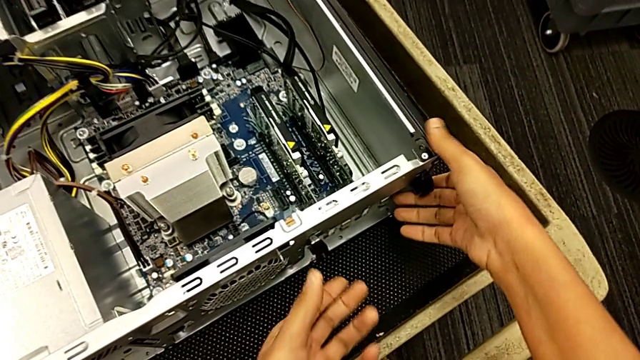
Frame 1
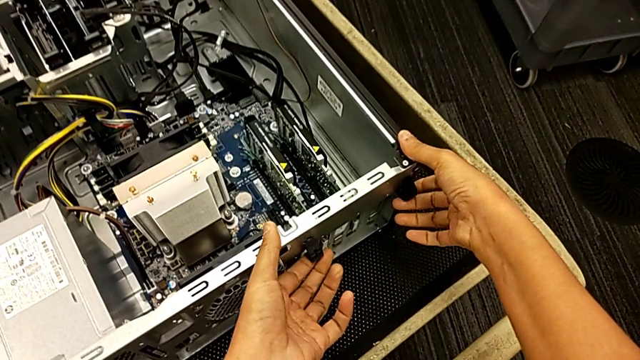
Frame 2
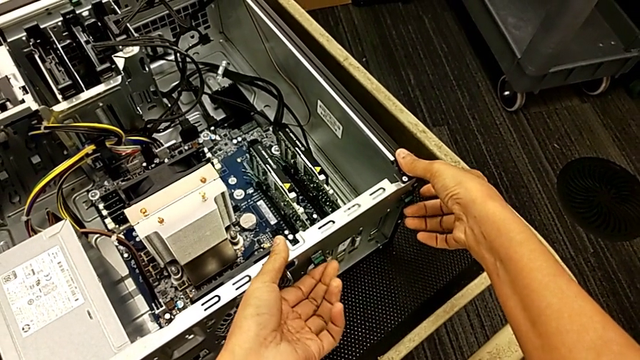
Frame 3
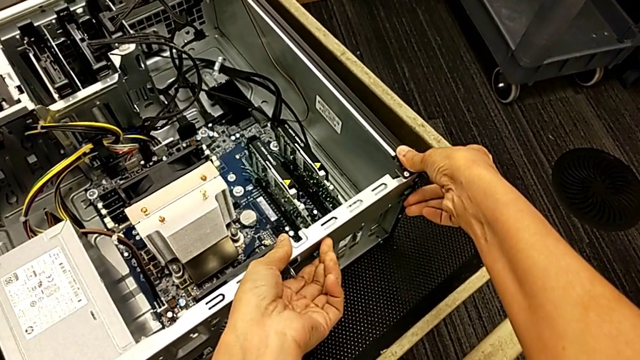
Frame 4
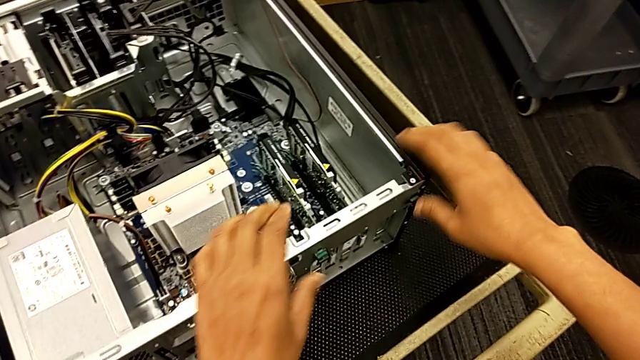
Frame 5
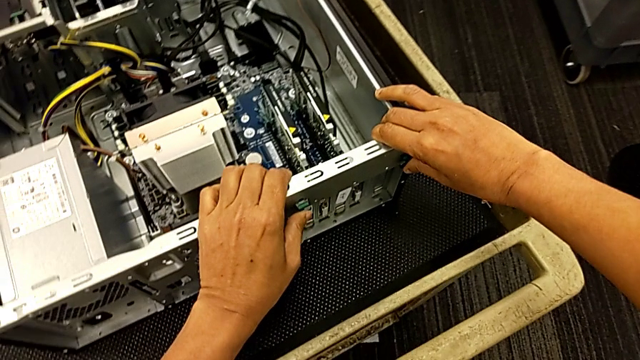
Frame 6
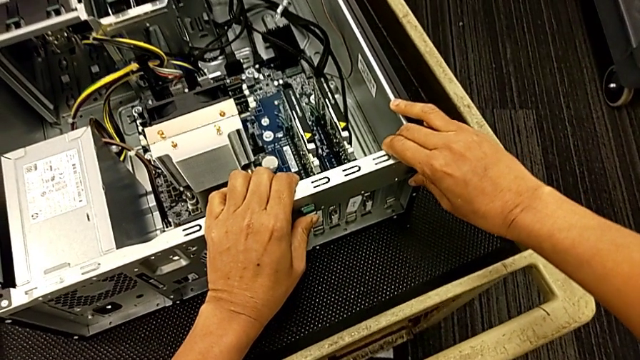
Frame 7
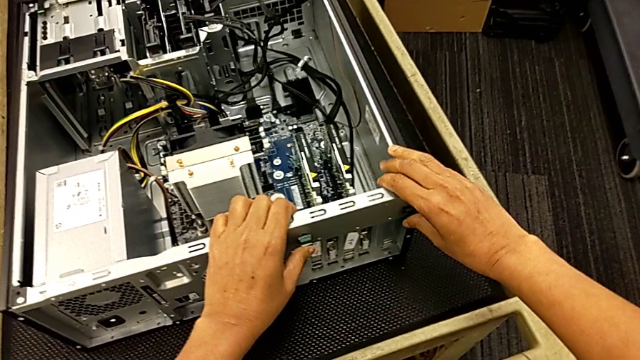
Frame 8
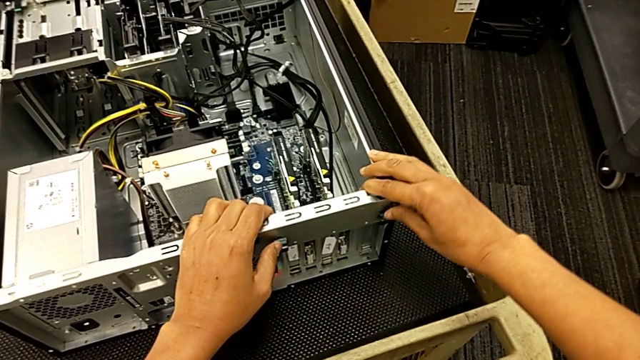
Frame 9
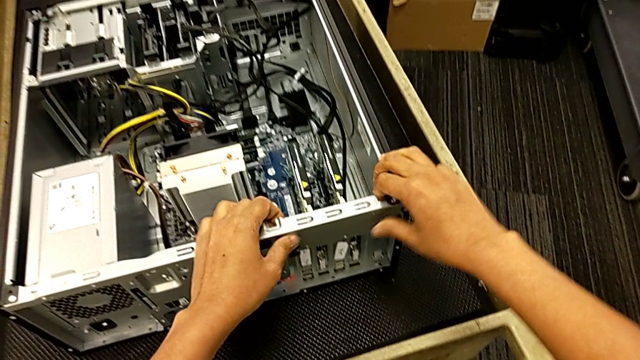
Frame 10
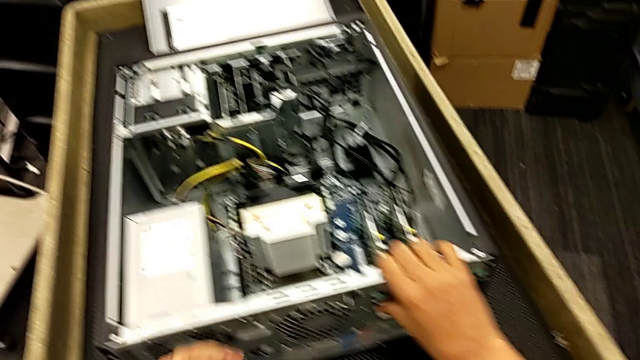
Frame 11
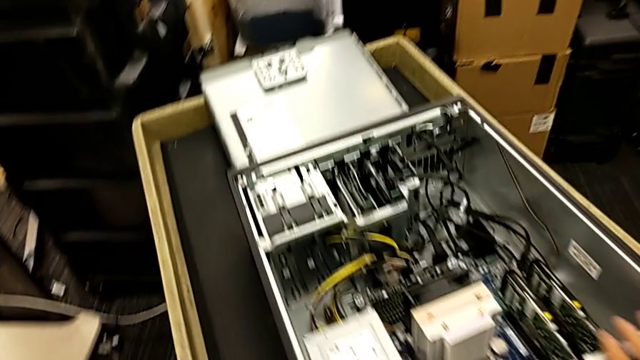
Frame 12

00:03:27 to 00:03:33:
The camera wearer locks their computer tabs. They lift the computer tab, press it and push it.

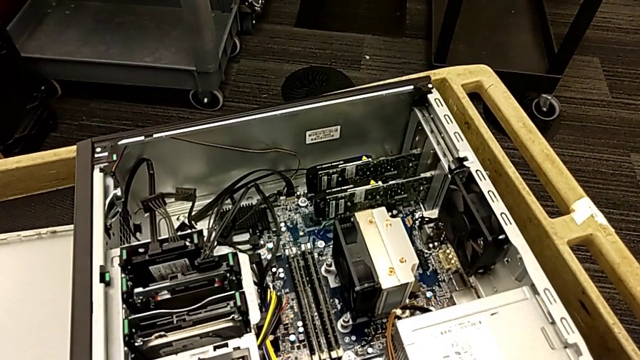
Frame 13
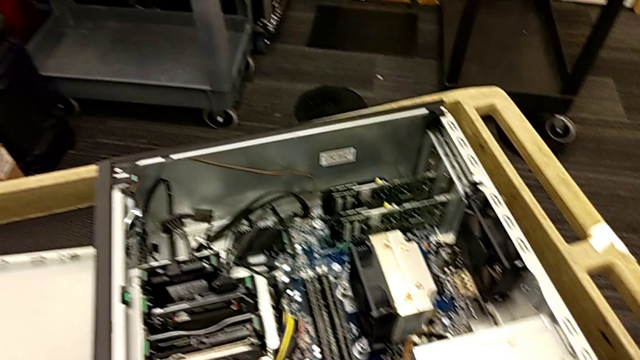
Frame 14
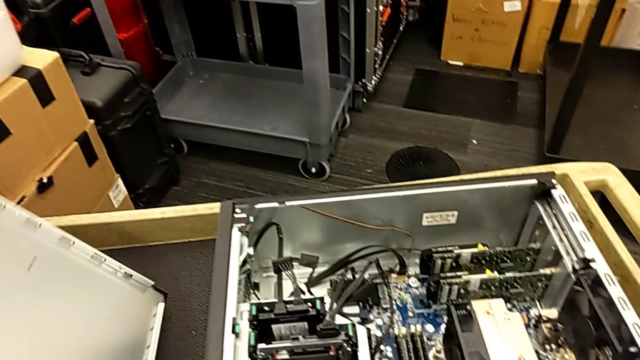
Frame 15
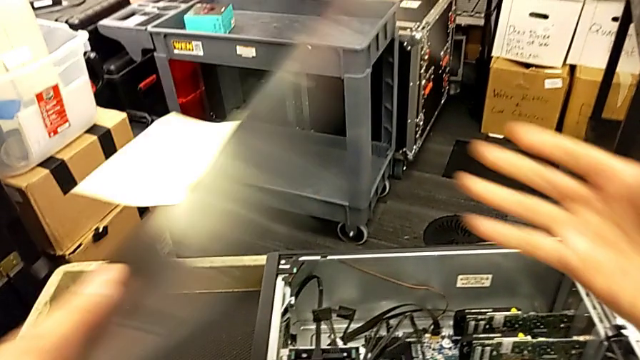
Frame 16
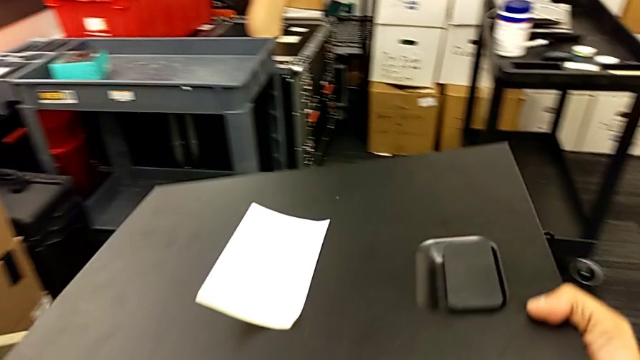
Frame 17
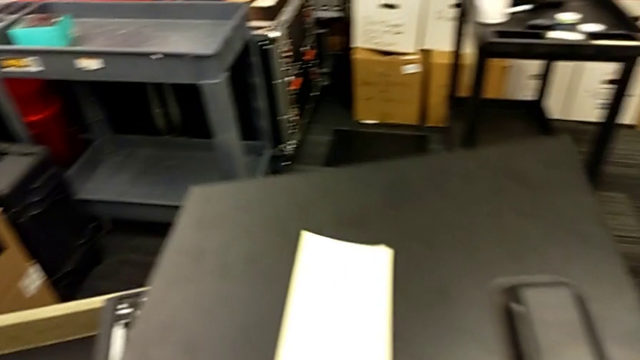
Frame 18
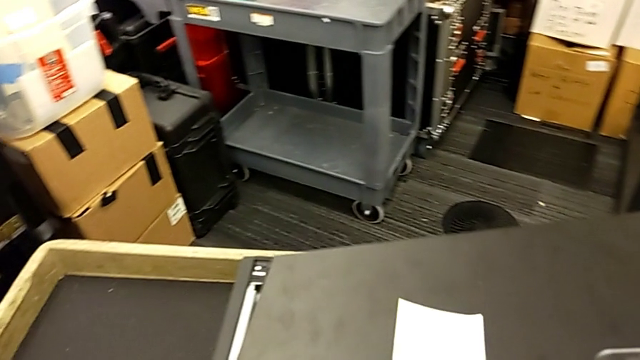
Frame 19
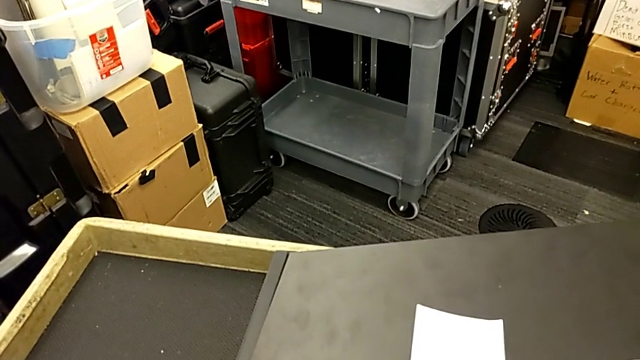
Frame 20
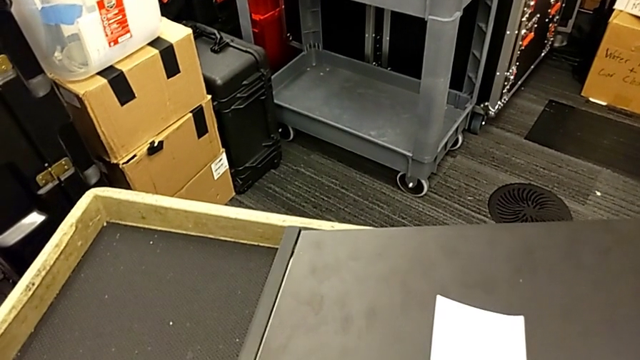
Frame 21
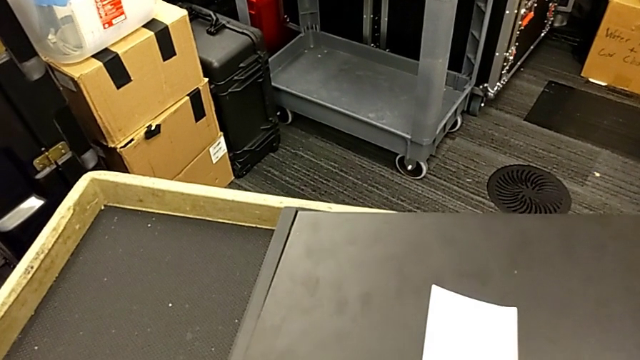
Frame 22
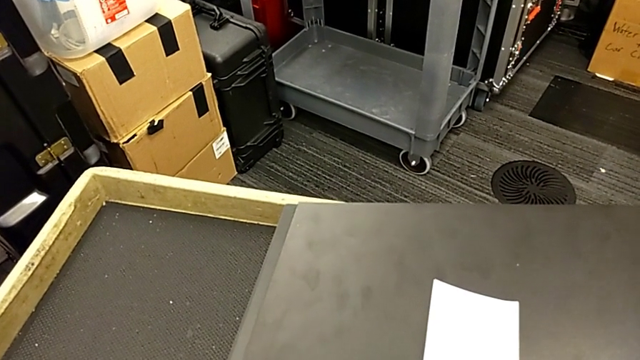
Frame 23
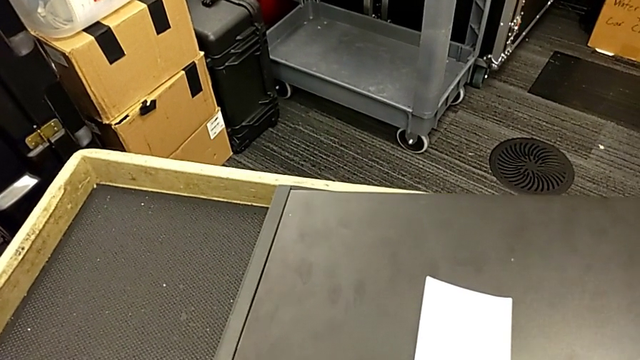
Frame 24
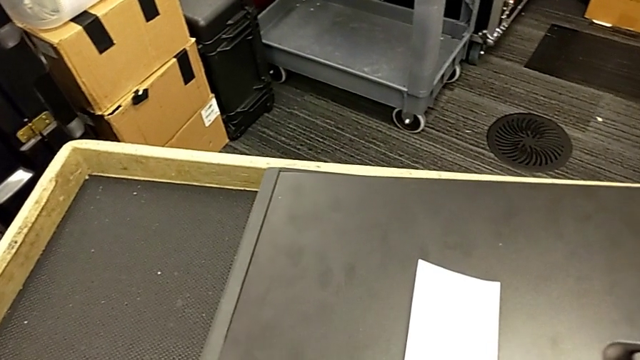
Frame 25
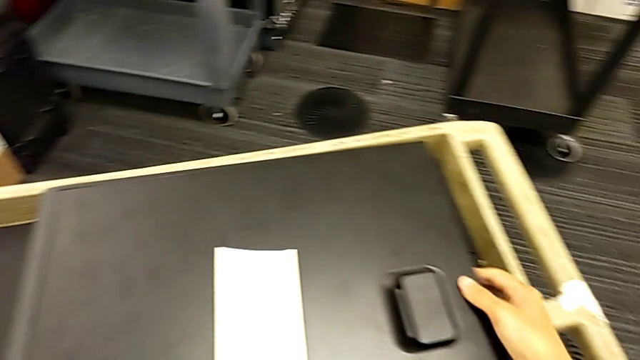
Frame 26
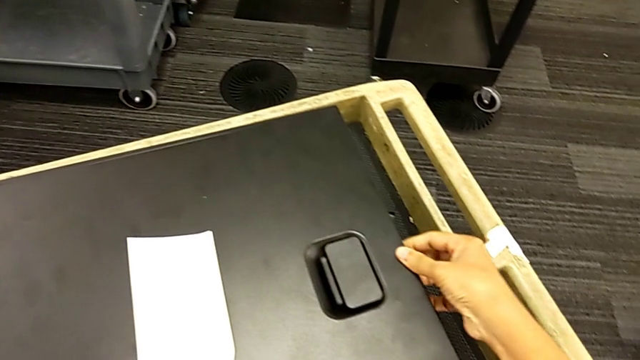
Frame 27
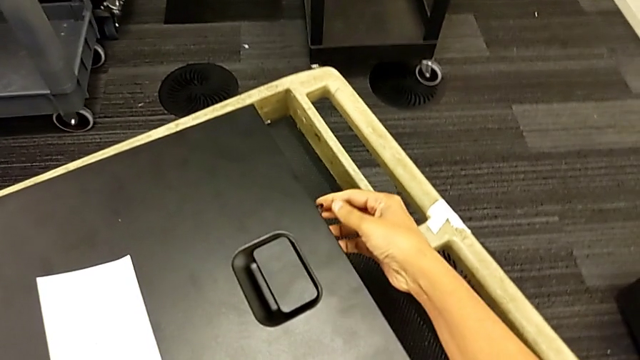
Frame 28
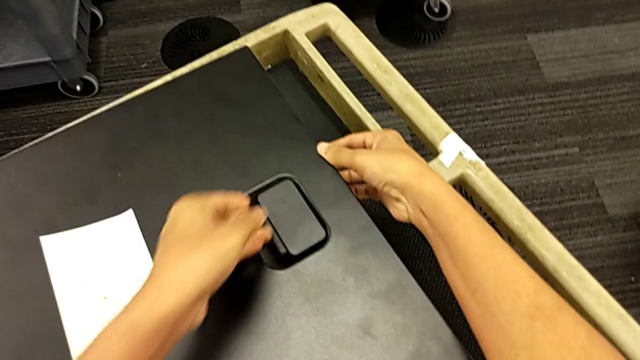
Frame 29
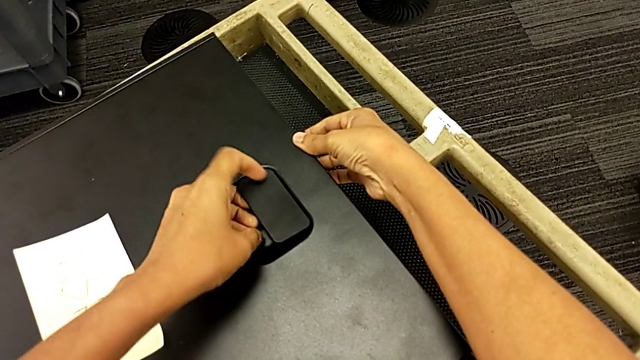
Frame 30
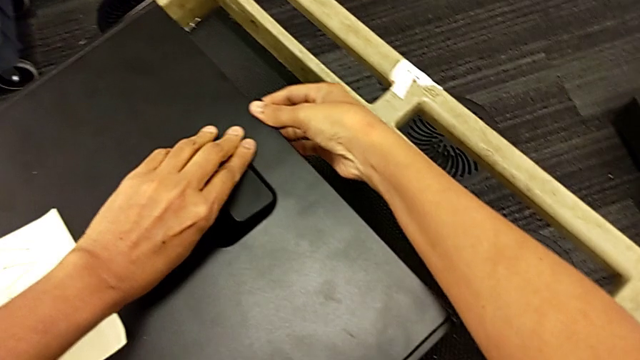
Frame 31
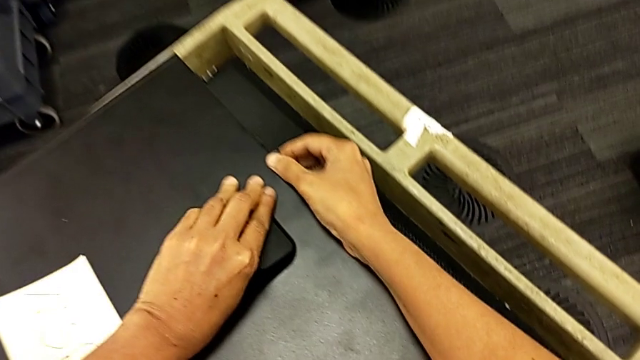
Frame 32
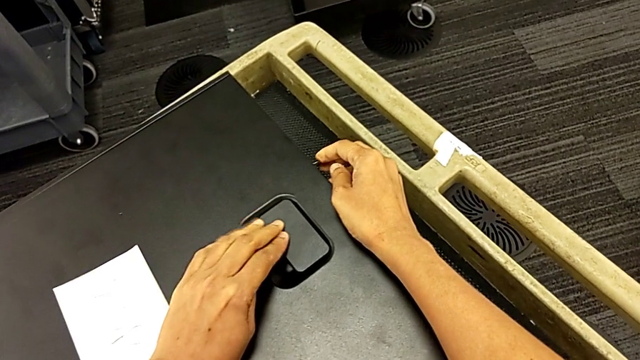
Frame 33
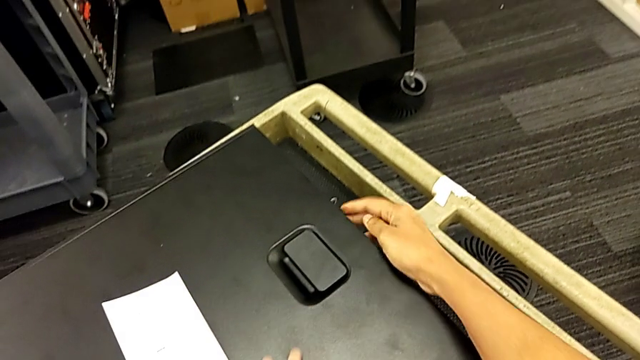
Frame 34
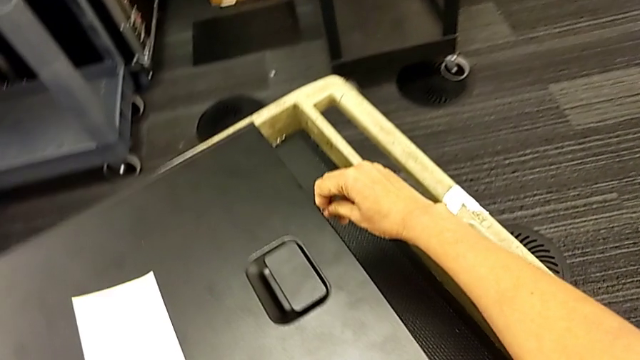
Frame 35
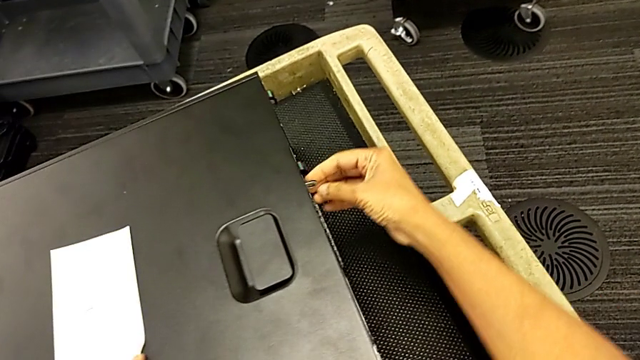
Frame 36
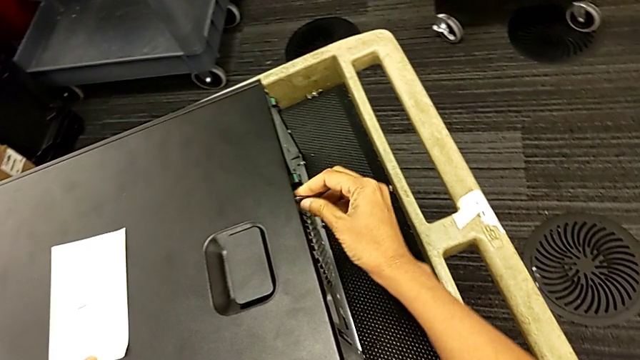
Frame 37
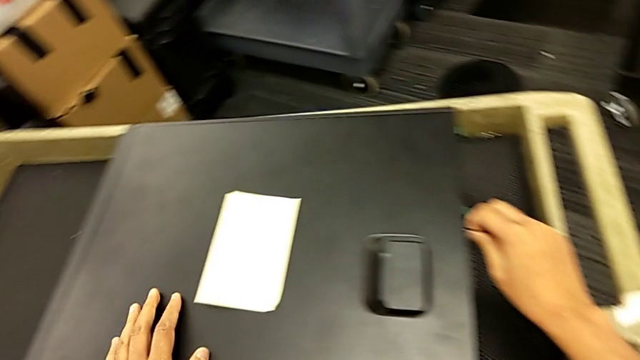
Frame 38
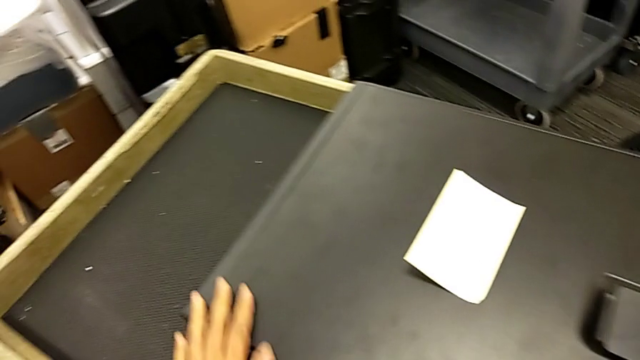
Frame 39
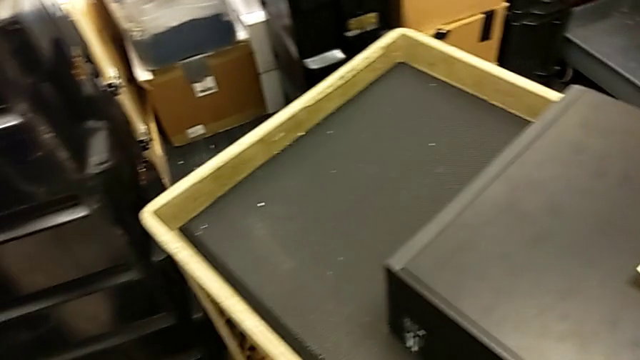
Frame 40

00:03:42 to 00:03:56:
The camera wearer closes the computer tower. They grab the cover, lift it, place it, grab the handle and lock the cover.

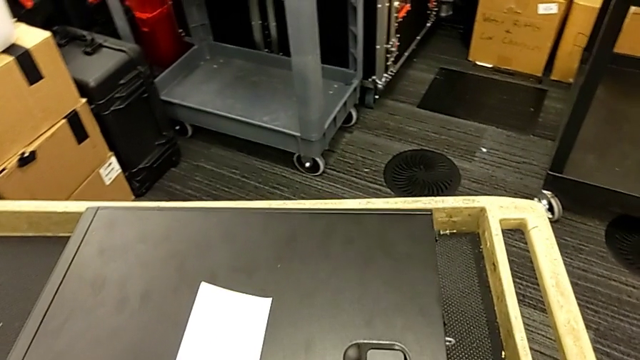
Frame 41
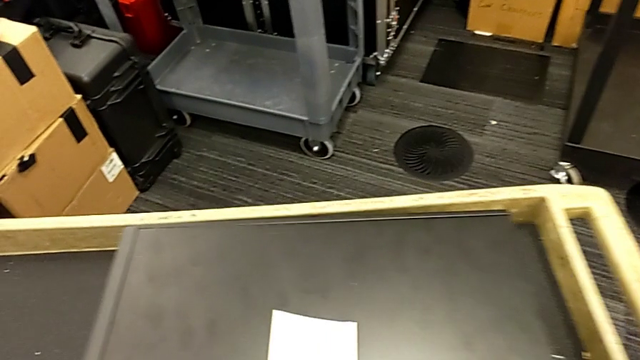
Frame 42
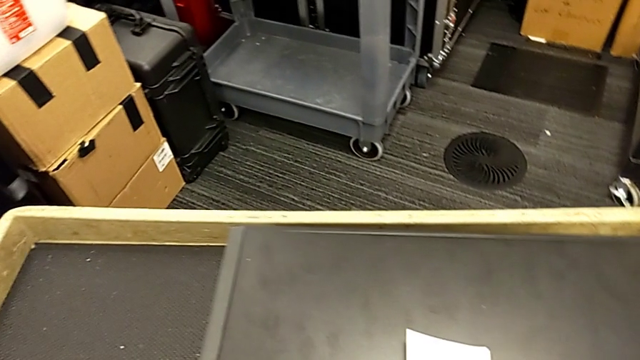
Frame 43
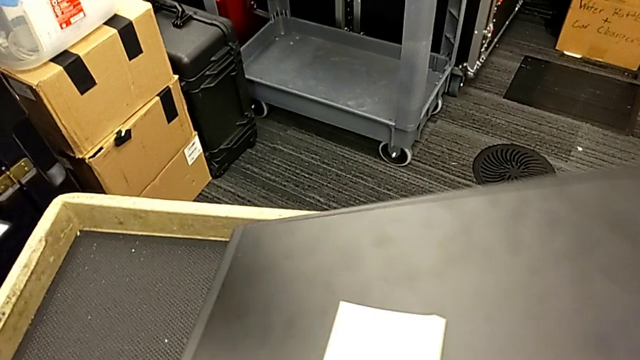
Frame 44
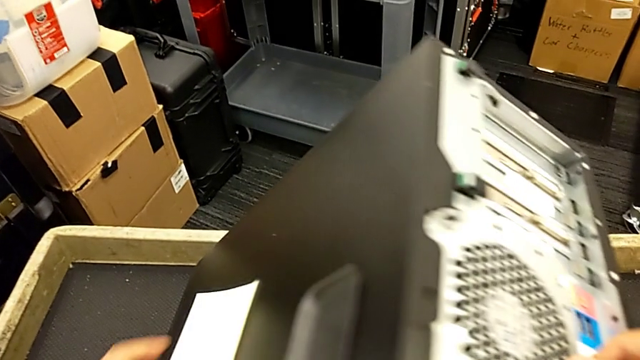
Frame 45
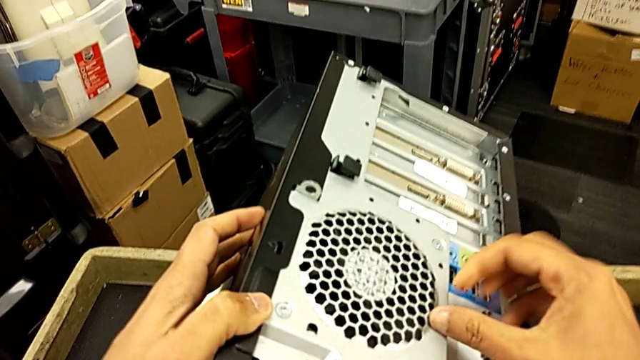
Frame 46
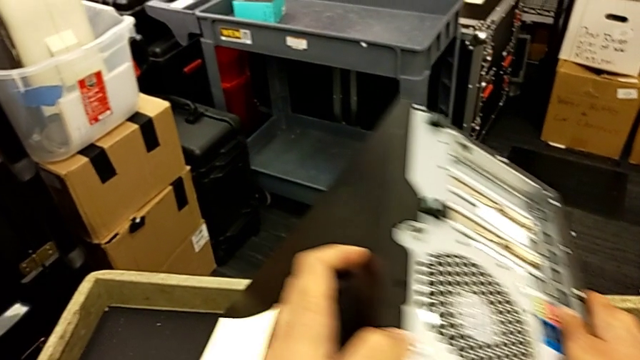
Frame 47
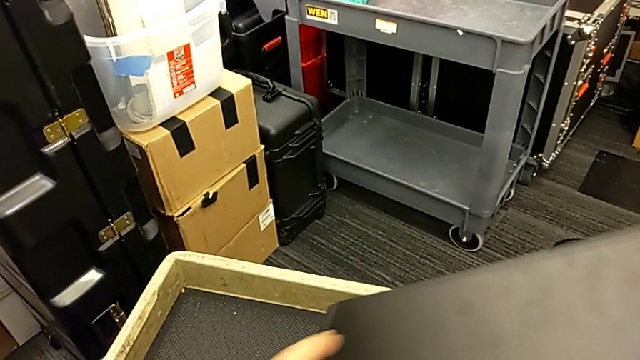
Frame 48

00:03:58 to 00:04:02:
The camera wearer is putting the computer tower on the furniture. They grab the computer tower and begin to lift it.
